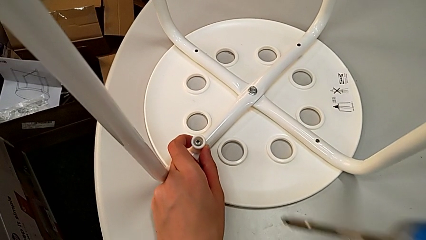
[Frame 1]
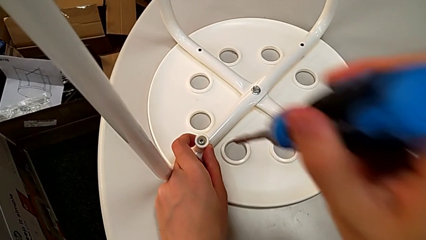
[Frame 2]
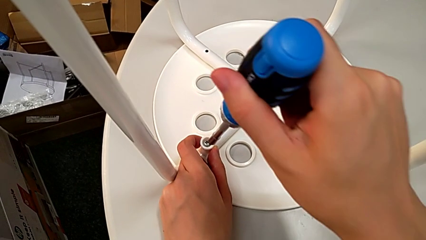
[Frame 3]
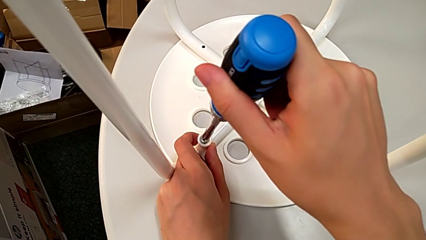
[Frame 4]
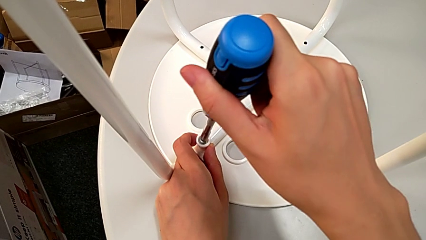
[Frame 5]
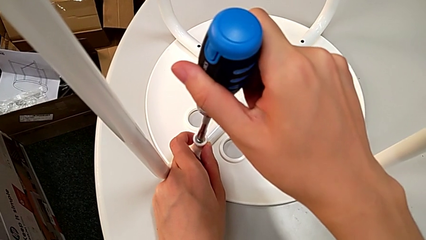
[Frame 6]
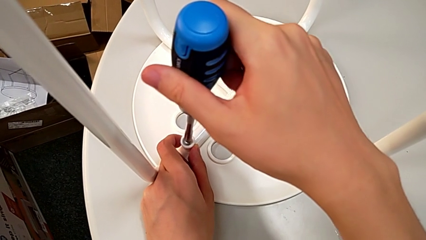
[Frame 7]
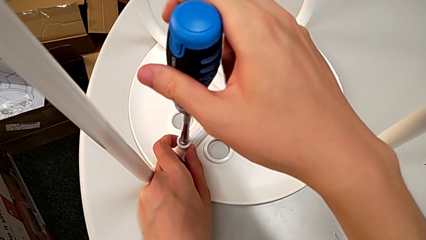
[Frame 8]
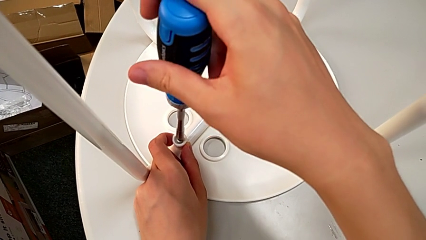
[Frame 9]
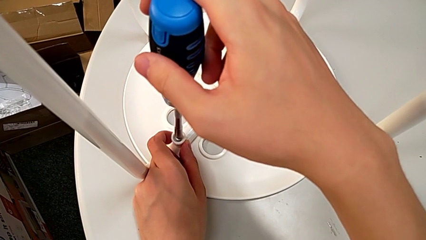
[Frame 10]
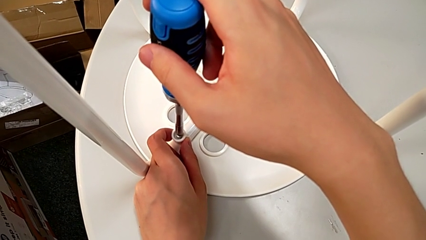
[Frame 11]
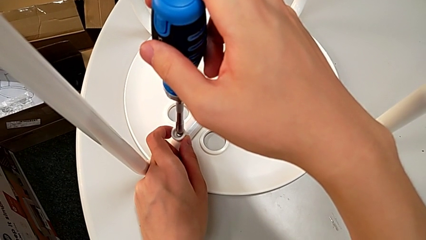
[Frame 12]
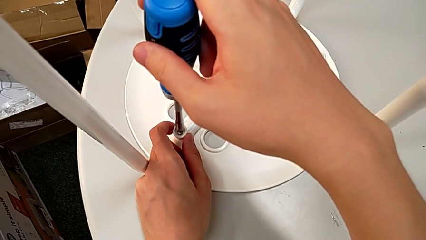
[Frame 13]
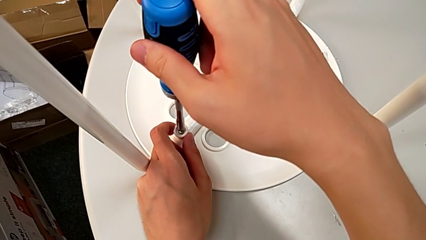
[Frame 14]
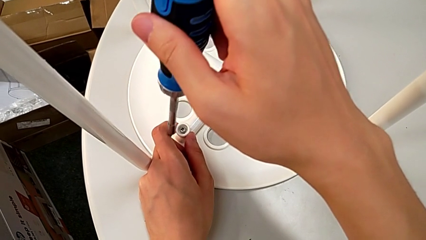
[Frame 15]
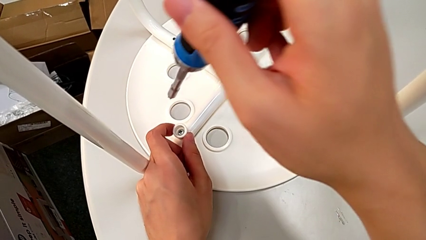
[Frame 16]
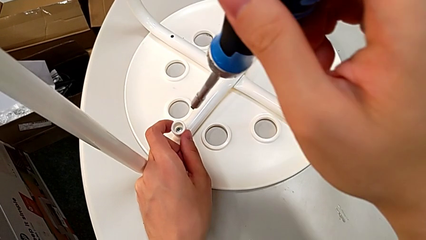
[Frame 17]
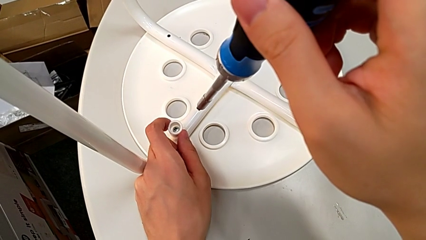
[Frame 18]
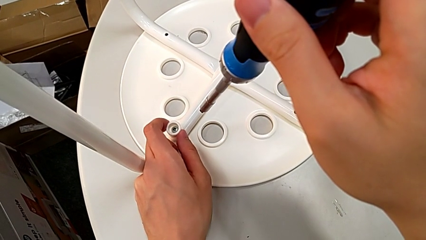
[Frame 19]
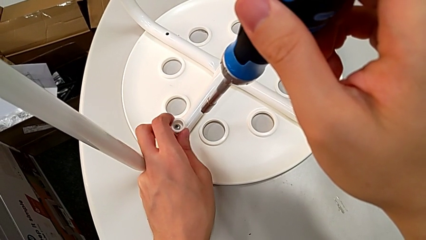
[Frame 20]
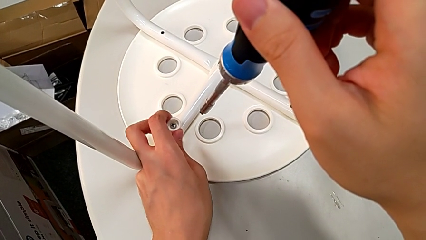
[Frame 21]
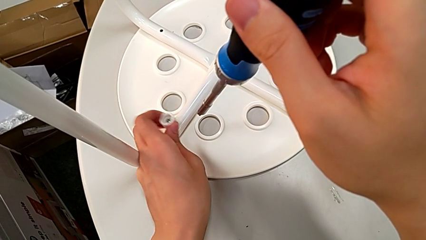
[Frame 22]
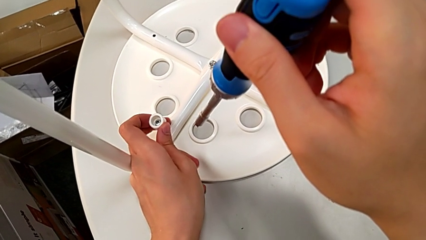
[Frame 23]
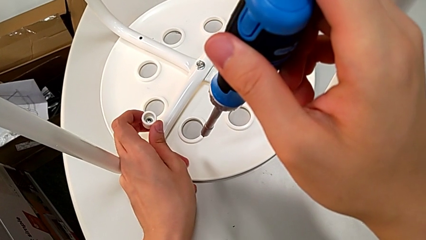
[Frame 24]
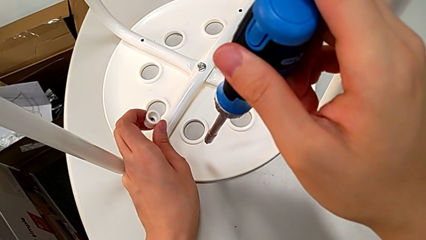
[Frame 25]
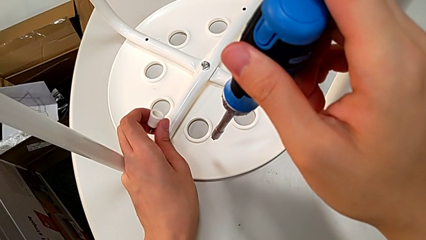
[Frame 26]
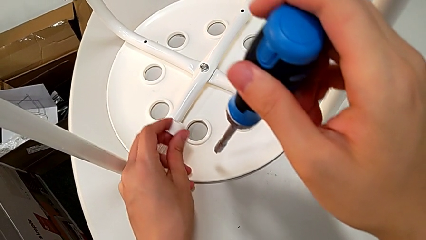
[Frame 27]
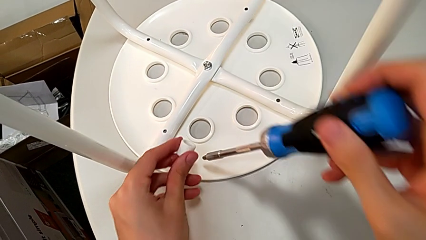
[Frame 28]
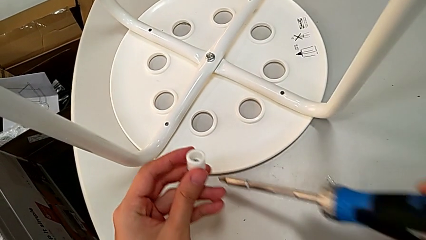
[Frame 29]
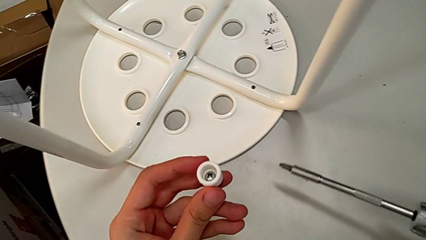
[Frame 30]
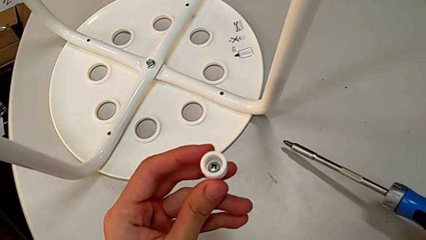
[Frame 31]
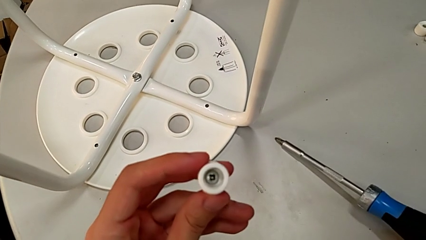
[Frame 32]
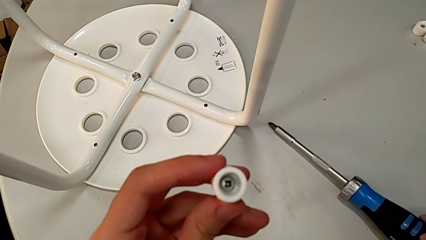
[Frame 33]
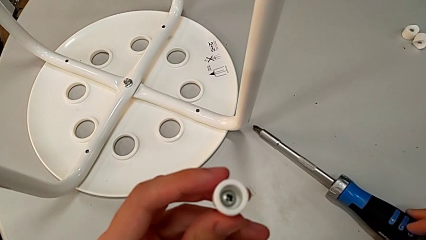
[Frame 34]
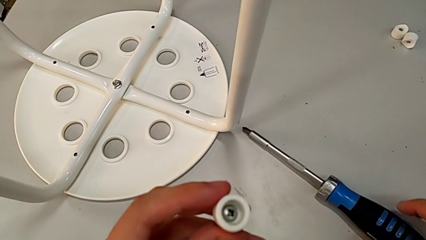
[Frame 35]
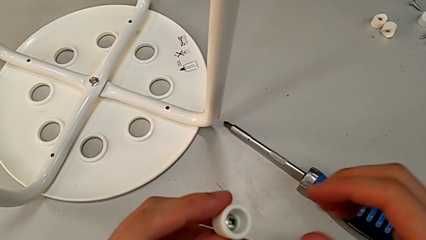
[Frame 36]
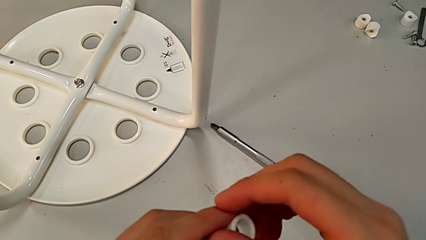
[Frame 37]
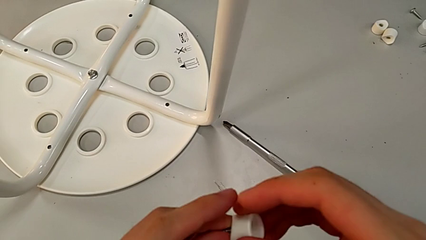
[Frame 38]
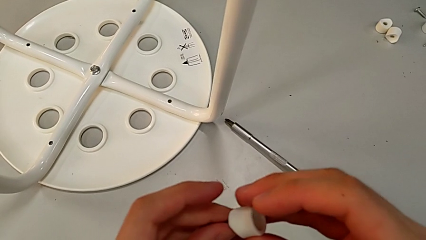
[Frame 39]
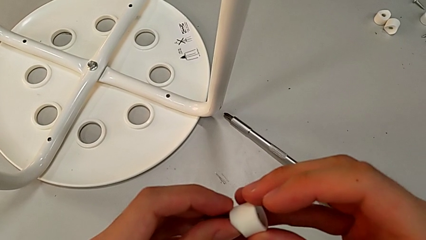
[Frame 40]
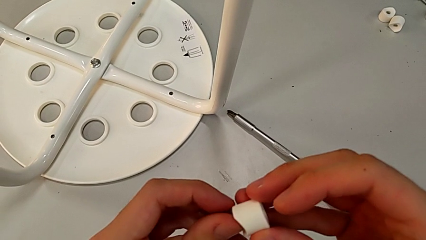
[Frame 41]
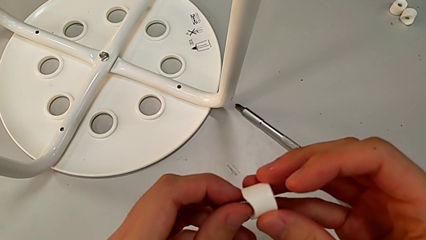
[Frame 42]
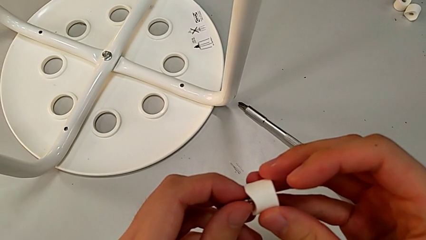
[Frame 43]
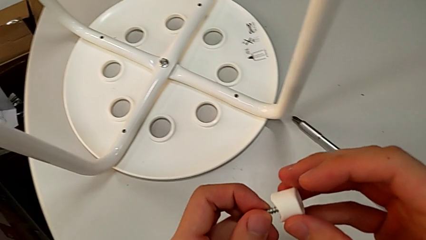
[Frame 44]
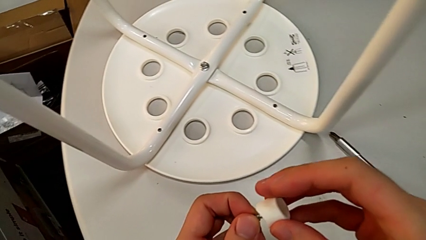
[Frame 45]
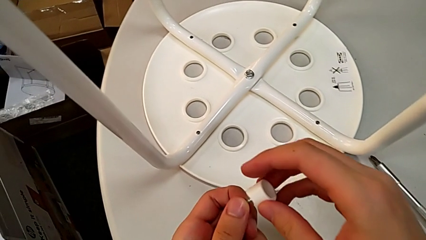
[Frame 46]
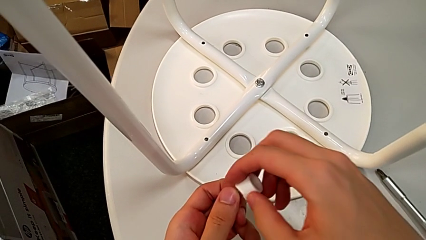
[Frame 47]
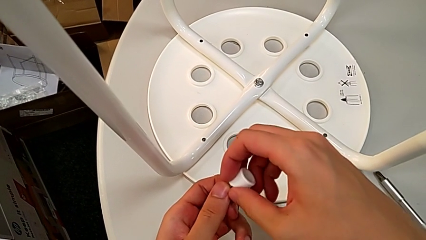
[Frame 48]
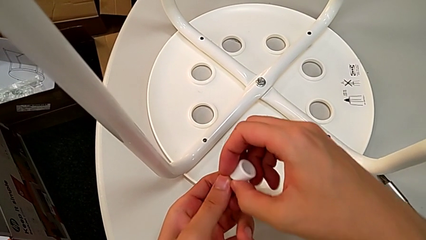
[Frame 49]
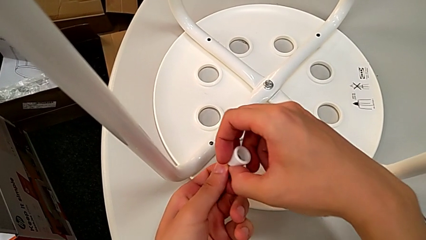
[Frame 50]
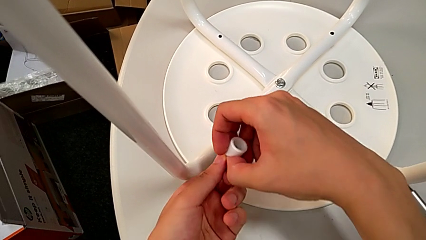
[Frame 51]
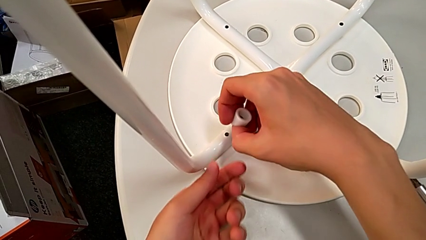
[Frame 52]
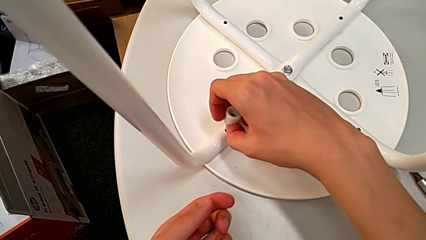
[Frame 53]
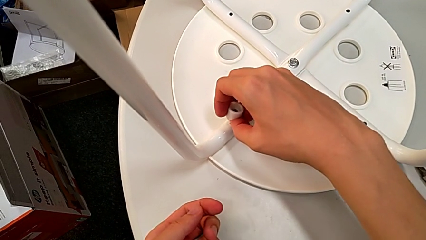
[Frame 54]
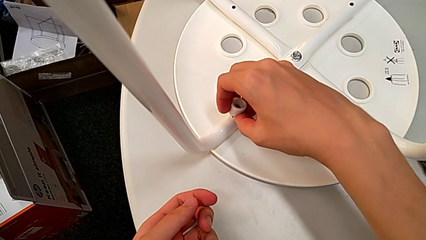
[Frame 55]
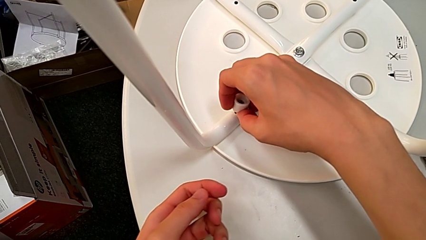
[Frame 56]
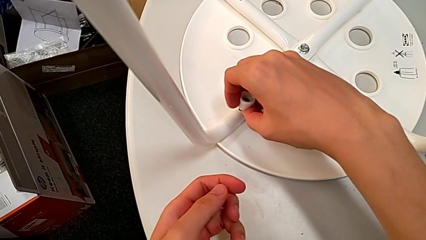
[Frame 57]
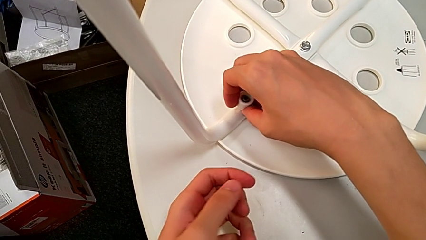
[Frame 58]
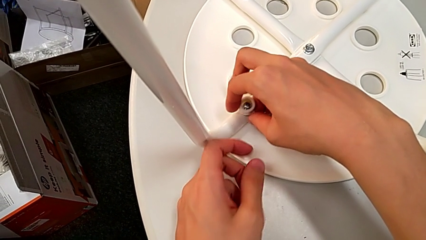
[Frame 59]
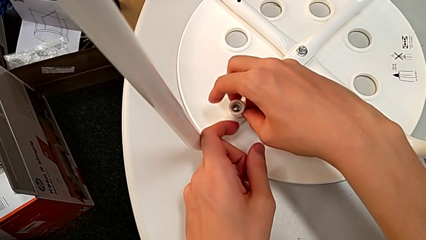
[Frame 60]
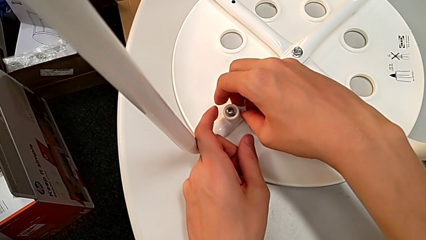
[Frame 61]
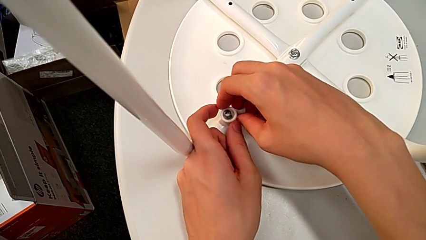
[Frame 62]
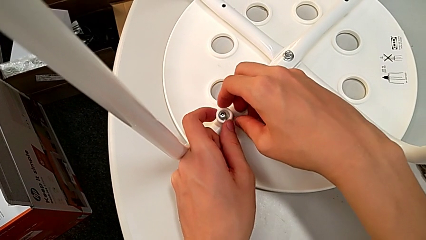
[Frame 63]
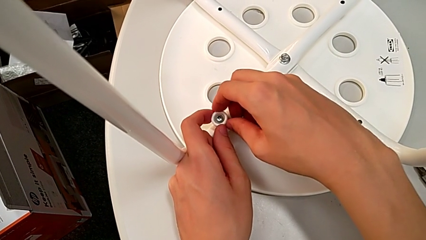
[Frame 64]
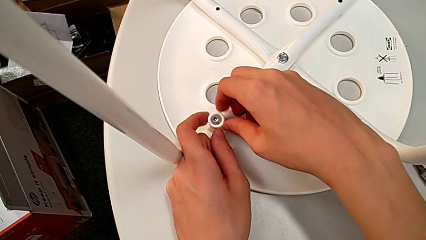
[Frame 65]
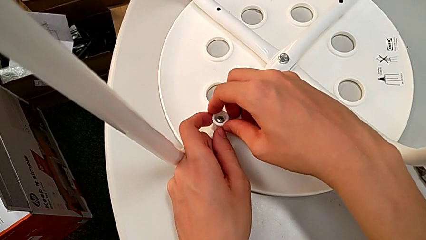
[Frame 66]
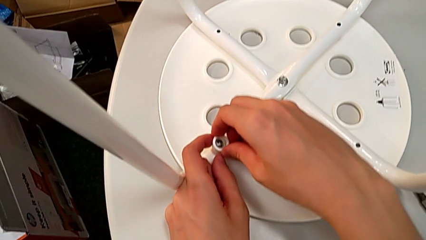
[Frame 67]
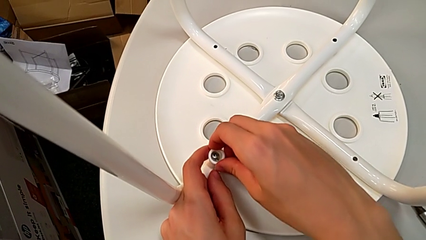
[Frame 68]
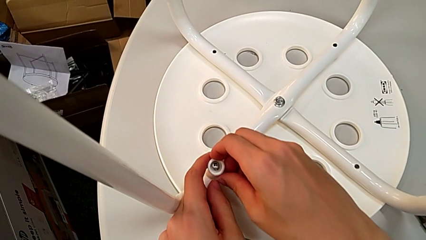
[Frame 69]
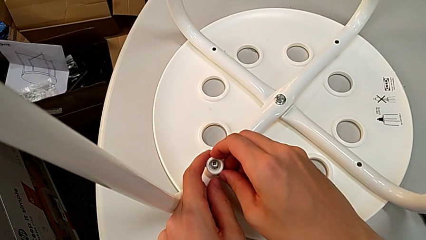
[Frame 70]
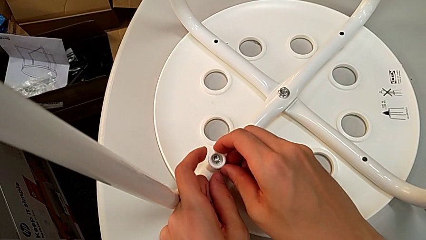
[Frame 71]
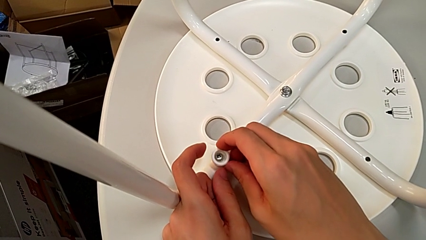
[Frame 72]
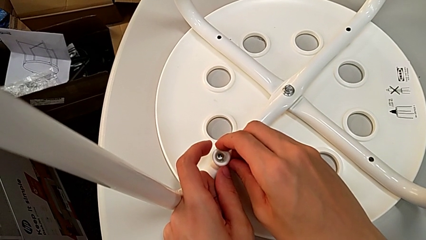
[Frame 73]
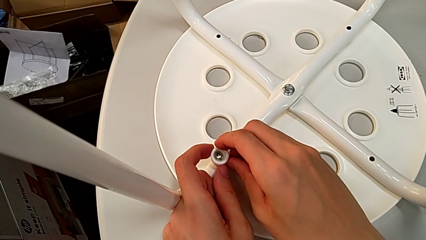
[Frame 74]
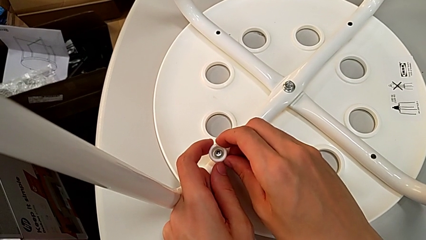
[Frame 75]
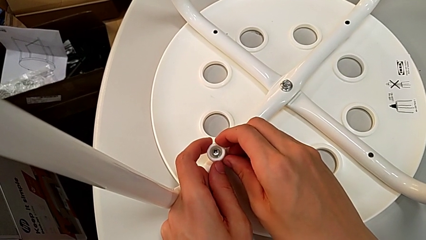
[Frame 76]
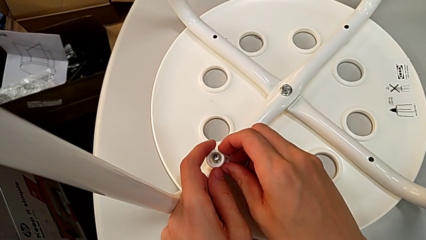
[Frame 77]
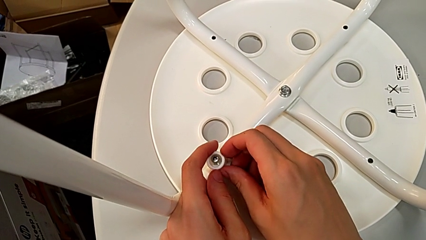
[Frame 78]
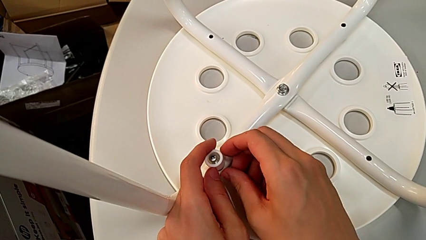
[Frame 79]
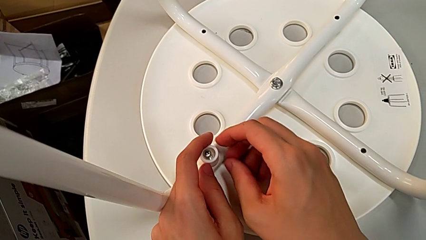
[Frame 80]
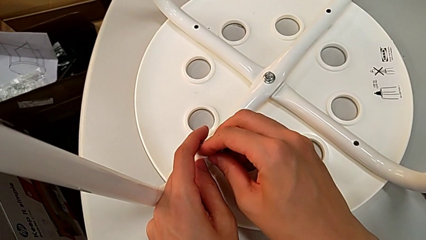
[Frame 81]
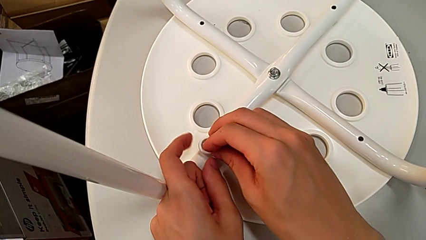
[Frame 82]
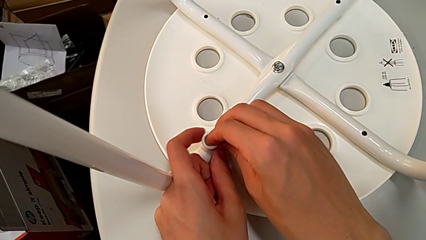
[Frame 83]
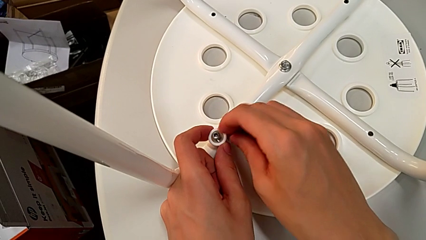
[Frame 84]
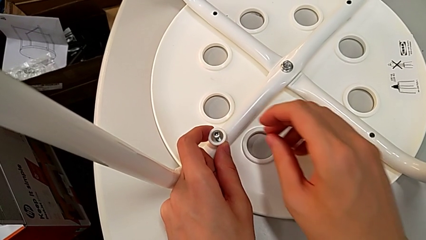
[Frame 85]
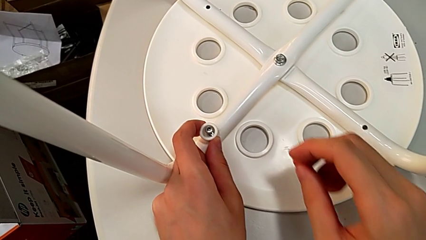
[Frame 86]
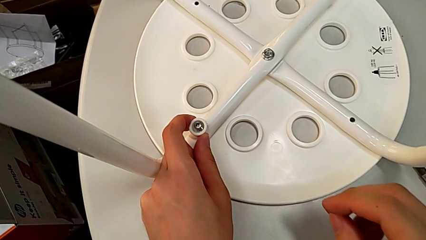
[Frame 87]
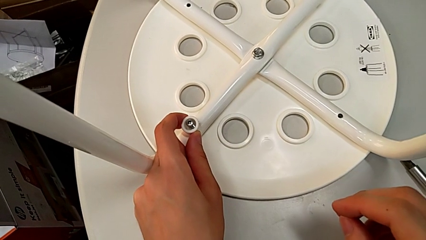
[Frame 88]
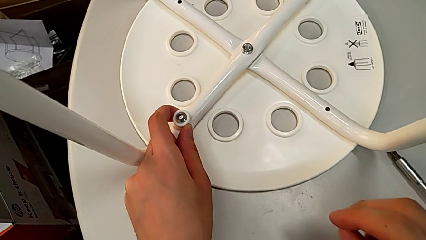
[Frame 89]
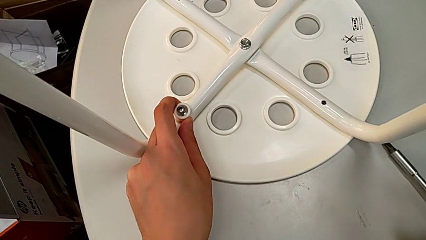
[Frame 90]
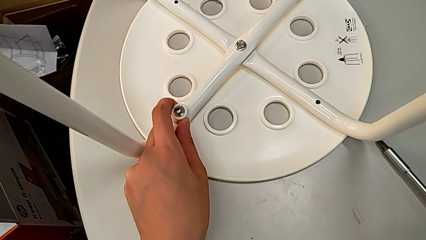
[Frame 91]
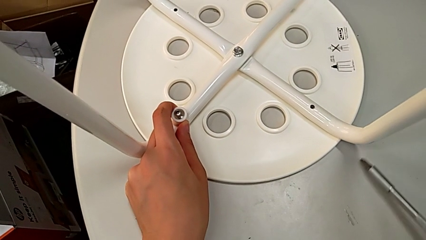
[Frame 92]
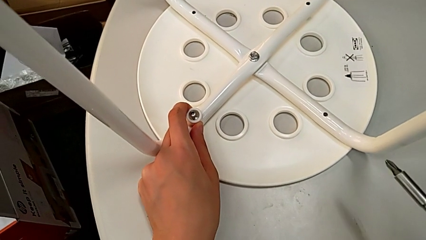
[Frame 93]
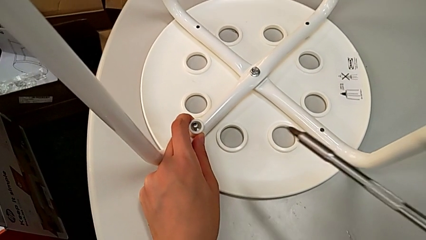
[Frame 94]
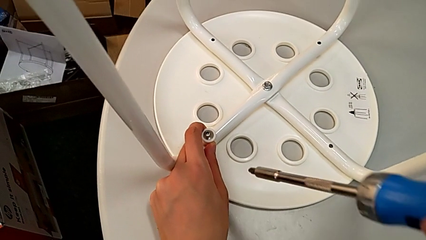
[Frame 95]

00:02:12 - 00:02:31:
The camera wearer is assembling the legs to the seat. They approach the screw, insert the screwdriver, wrongly withdraw it, disassemble the screw, rotate it, place the screwdriver, approach the leg, place the screw, rotate the washer, approach the screwdriver and grab it.
